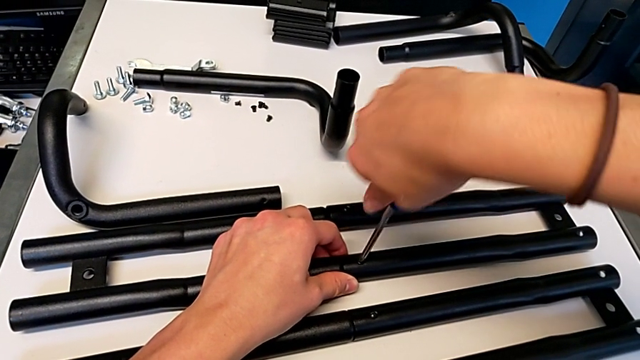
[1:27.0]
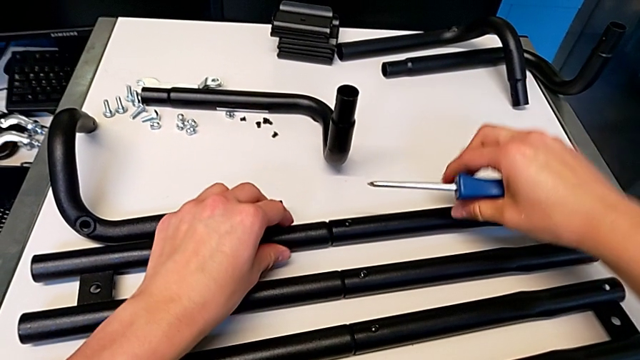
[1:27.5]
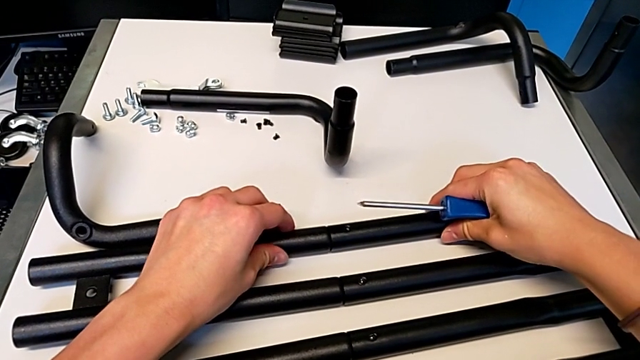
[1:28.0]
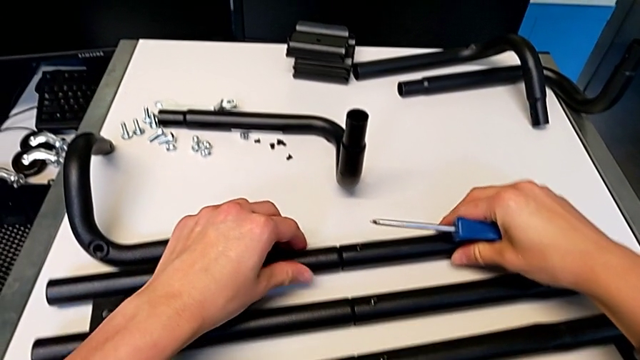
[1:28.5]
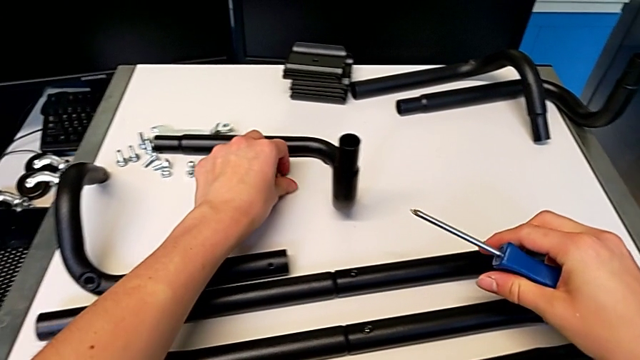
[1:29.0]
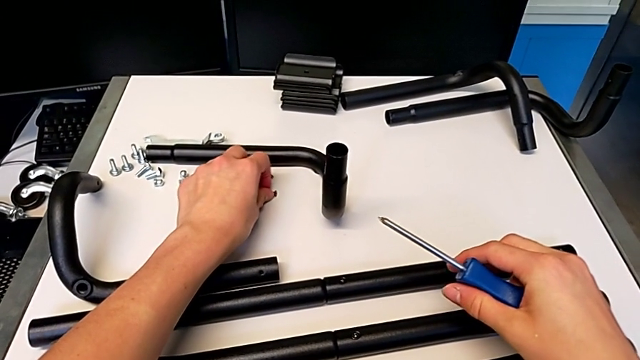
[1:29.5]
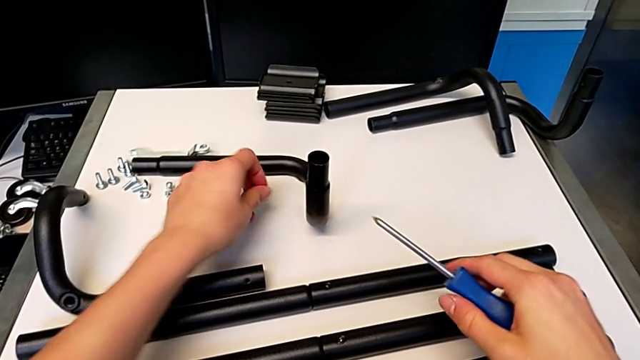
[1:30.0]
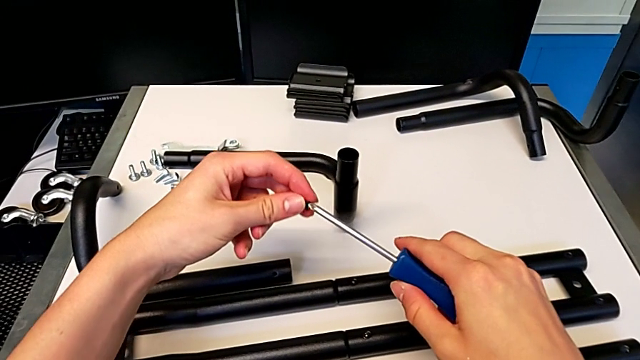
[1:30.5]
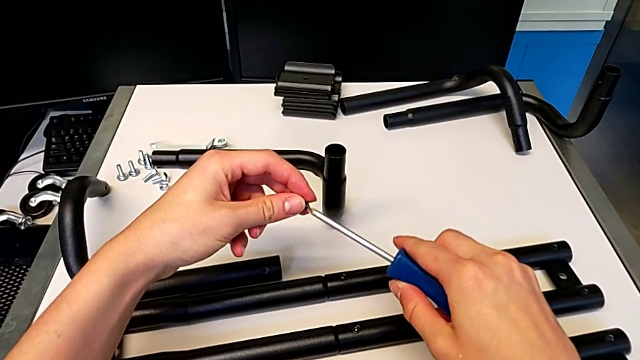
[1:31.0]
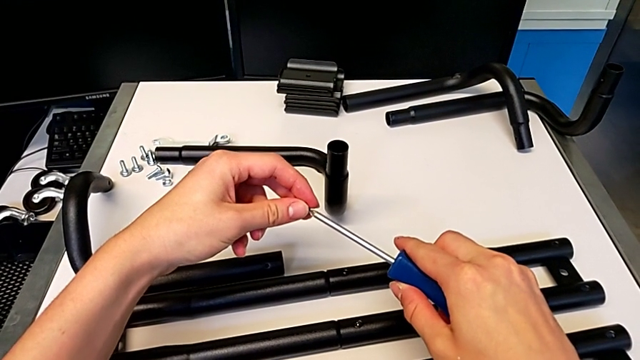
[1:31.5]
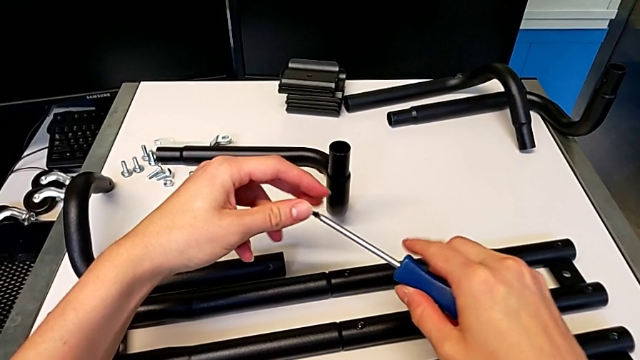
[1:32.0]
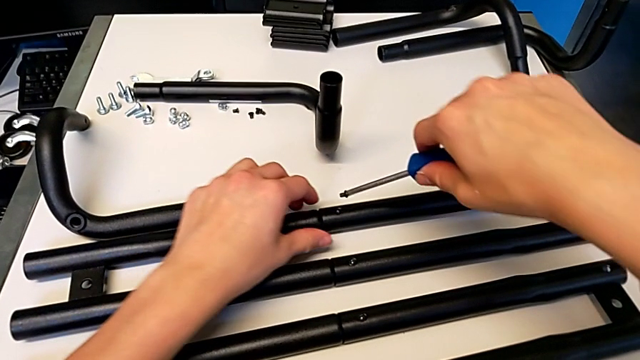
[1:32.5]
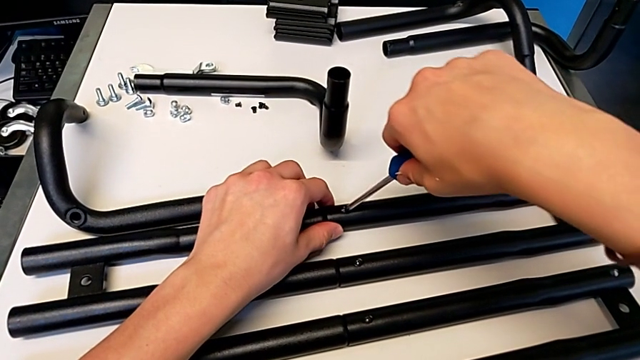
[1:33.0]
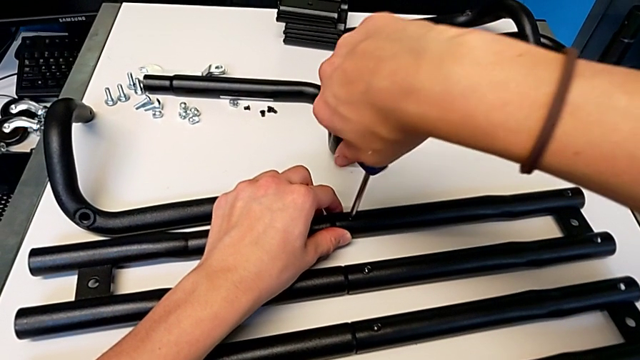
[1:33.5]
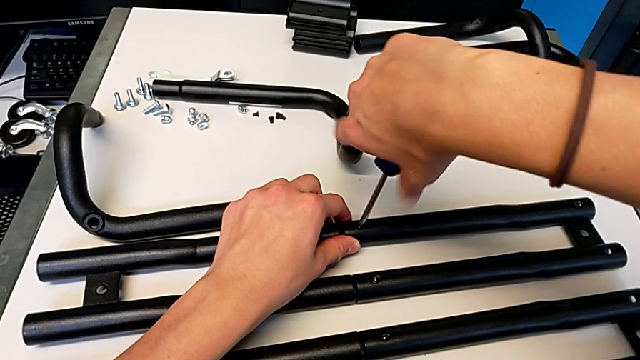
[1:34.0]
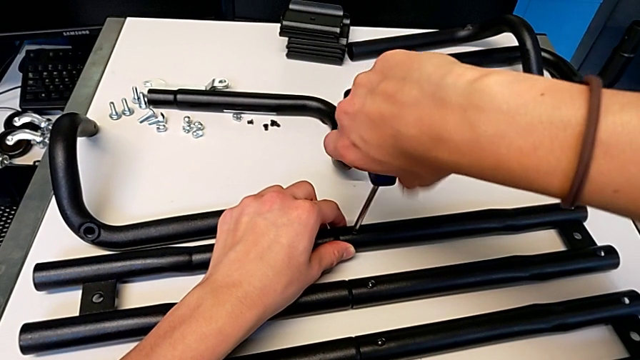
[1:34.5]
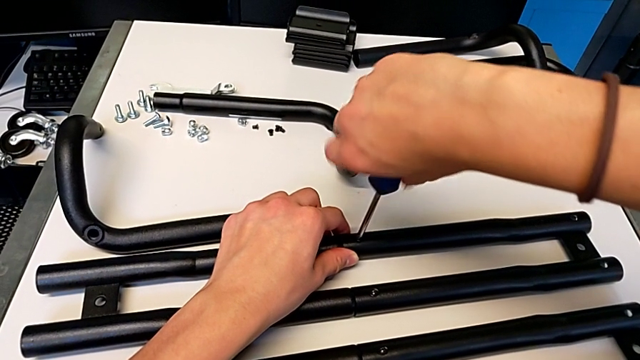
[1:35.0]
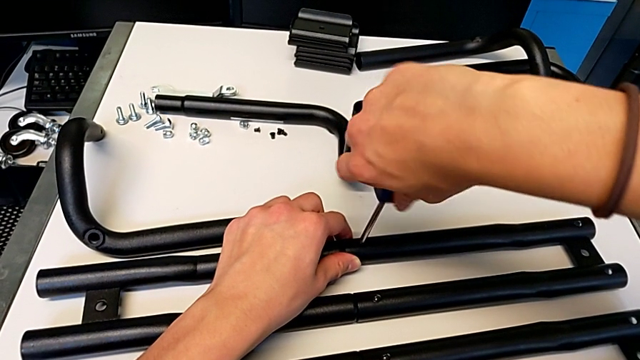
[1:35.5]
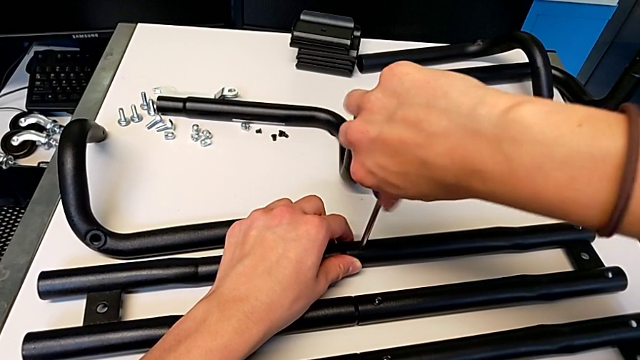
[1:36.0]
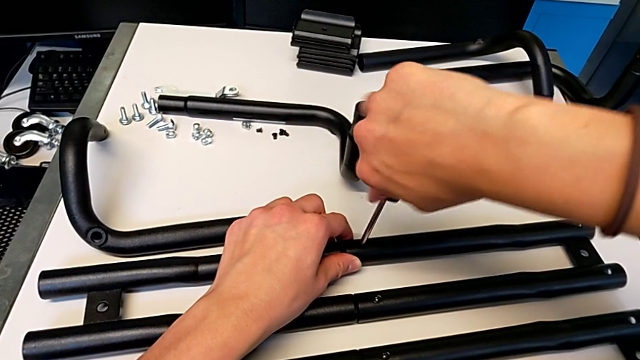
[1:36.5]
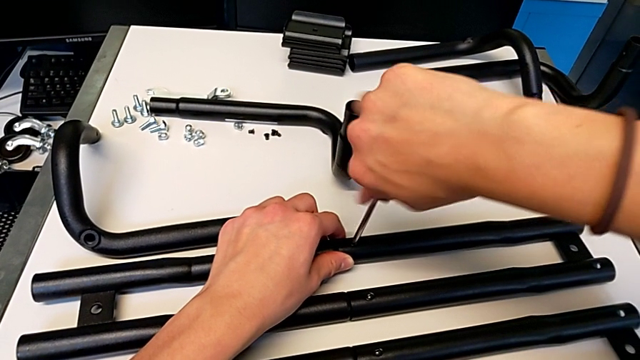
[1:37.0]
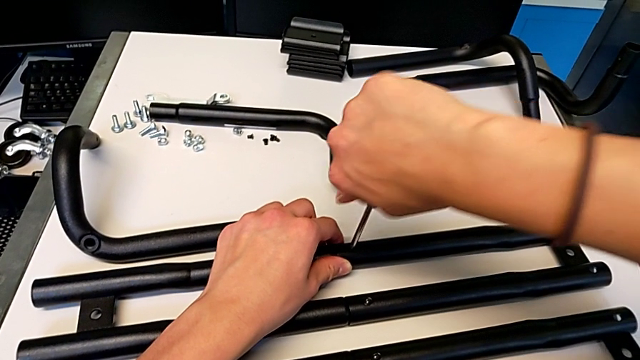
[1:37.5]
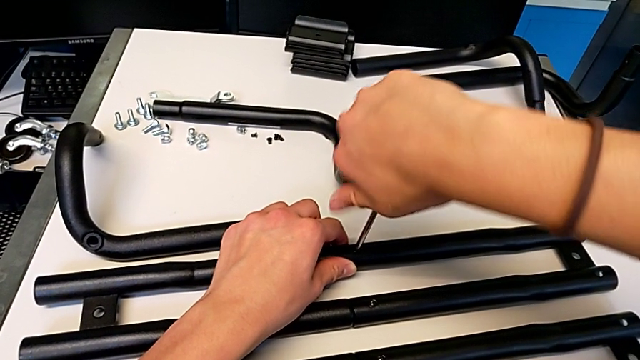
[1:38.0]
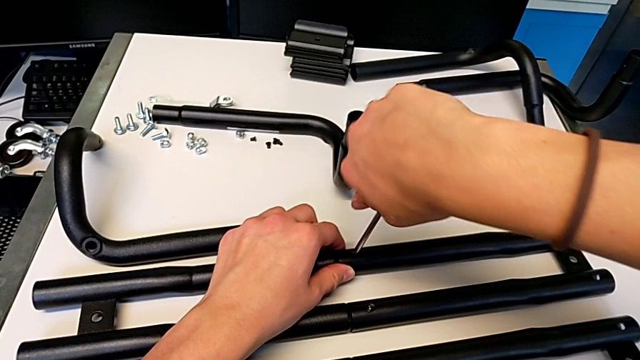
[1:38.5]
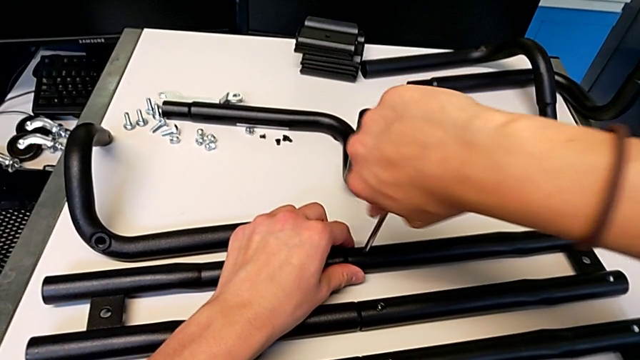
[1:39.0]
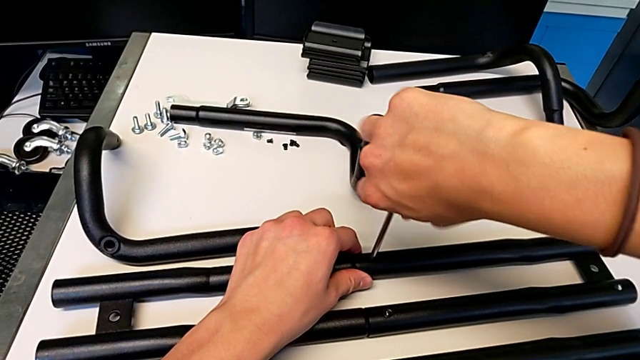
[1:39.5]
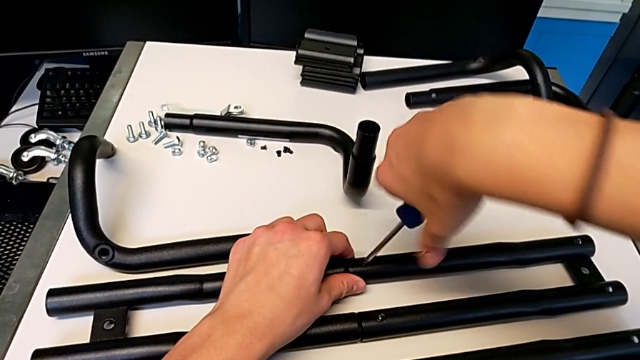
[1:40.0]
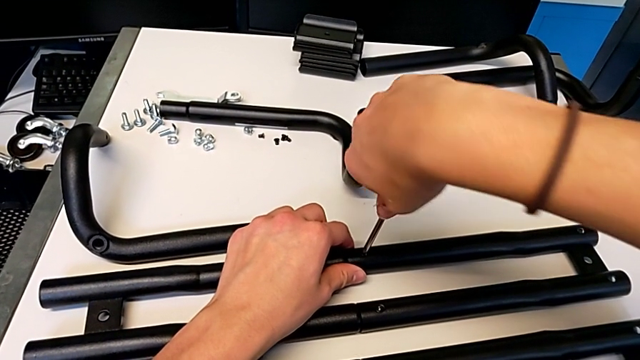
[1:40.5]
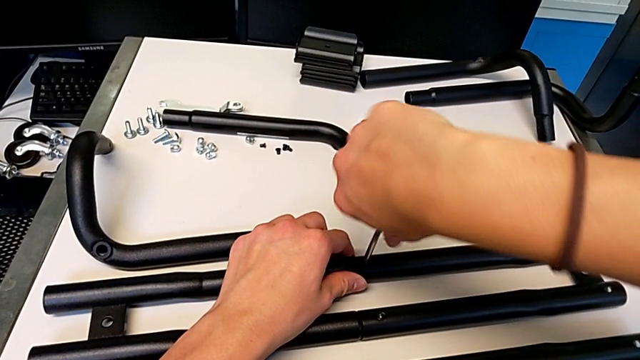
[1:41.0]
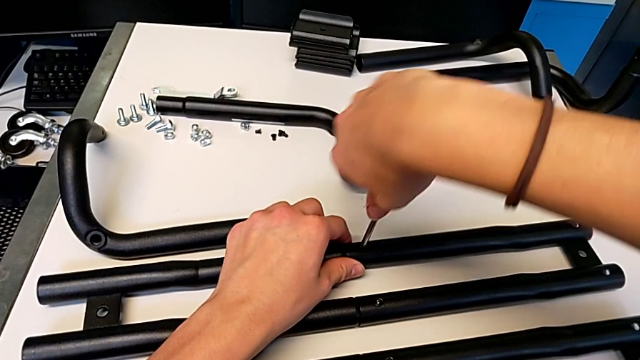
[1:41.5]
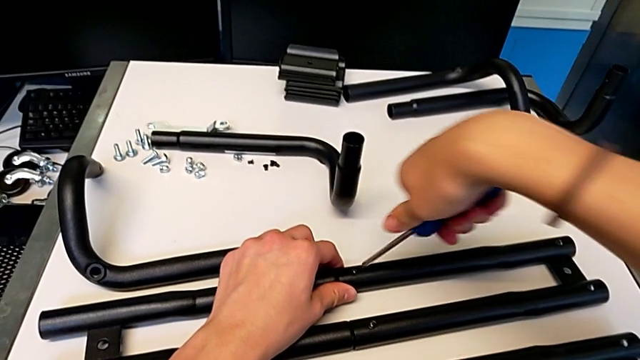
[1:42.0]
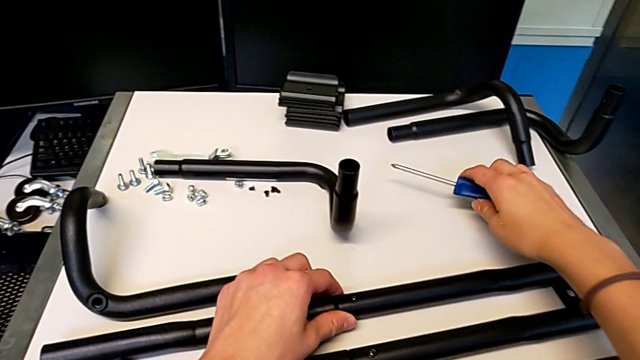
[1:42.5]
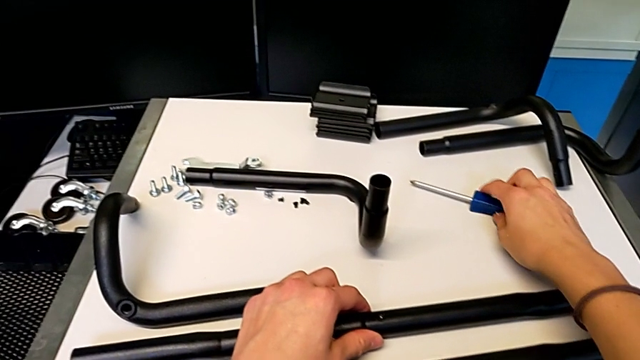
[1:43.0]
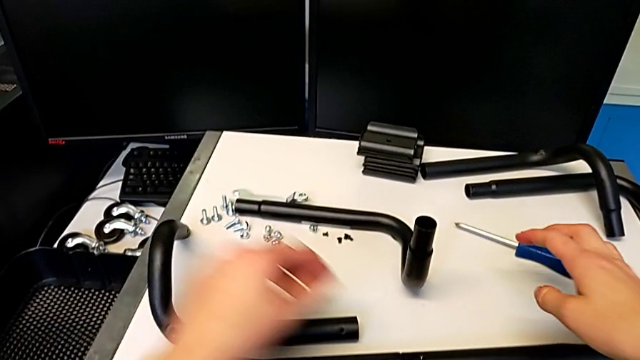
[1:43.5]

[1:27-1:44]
The camera wearer is assembling the second pair of side bars. They align the leg, grab the screw, align it, insert it, screw it and place the screwdriver.

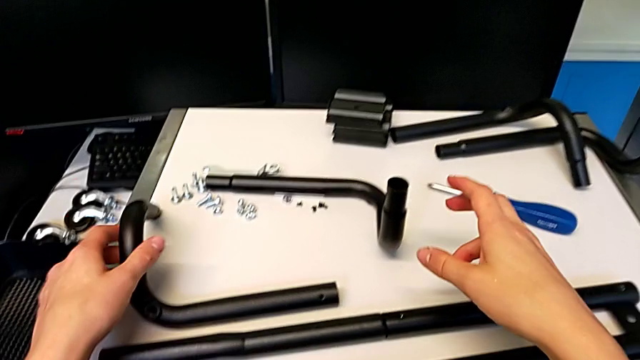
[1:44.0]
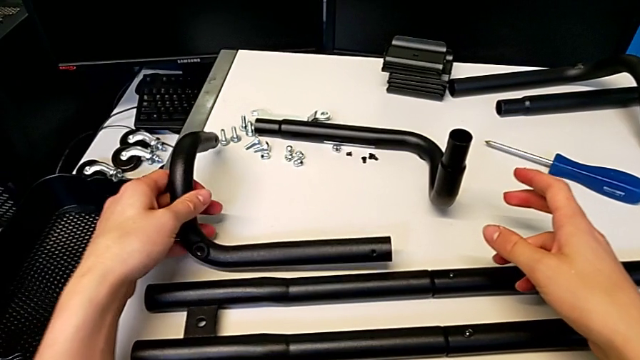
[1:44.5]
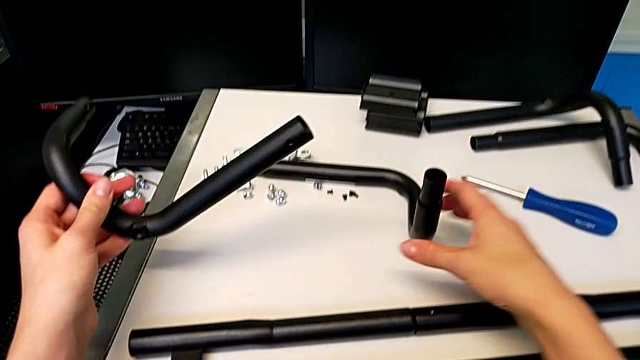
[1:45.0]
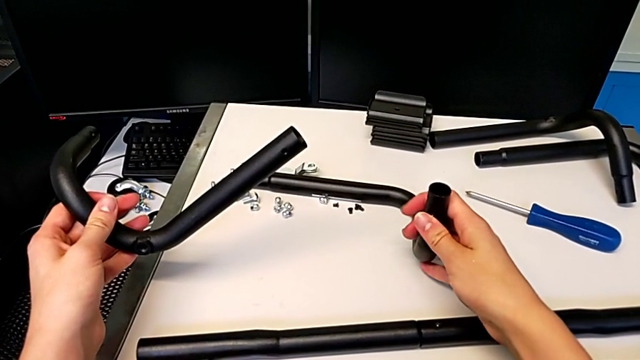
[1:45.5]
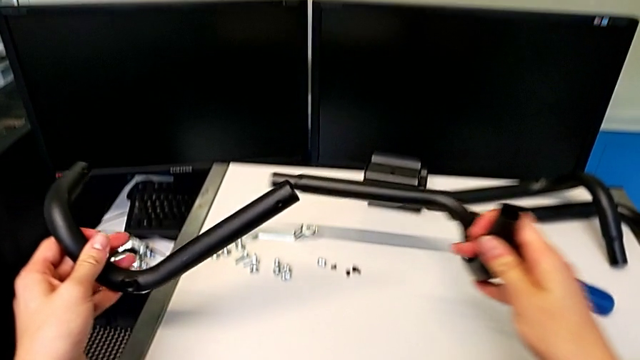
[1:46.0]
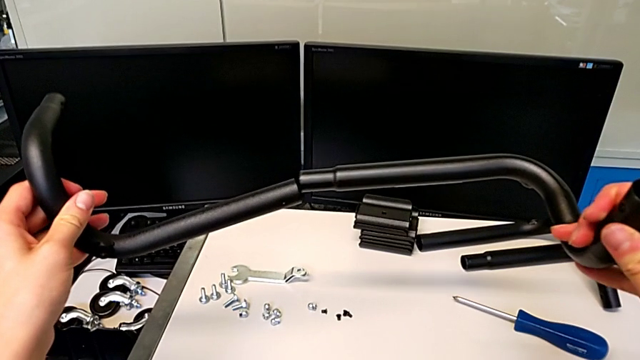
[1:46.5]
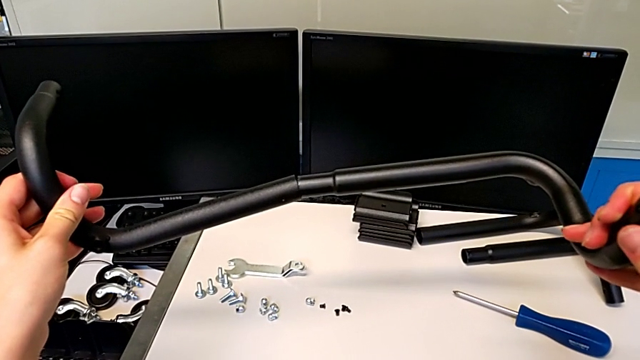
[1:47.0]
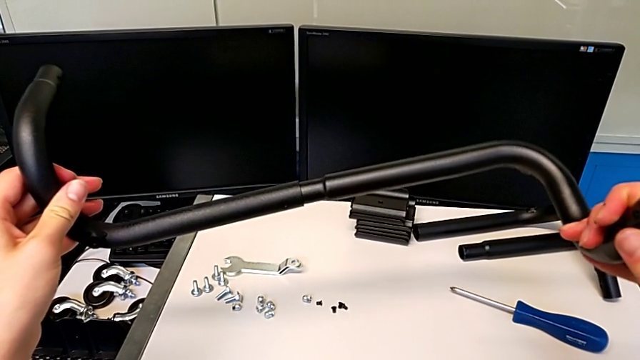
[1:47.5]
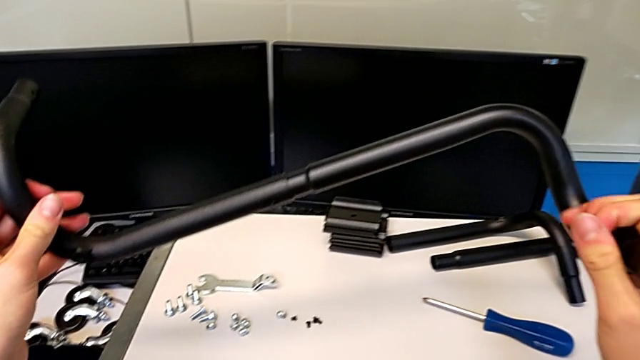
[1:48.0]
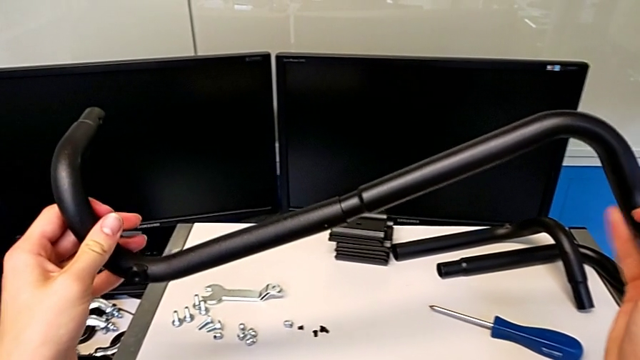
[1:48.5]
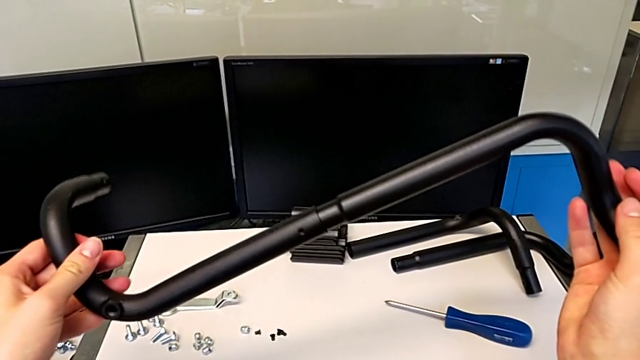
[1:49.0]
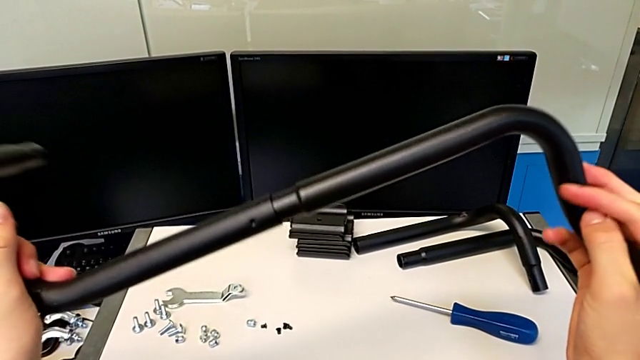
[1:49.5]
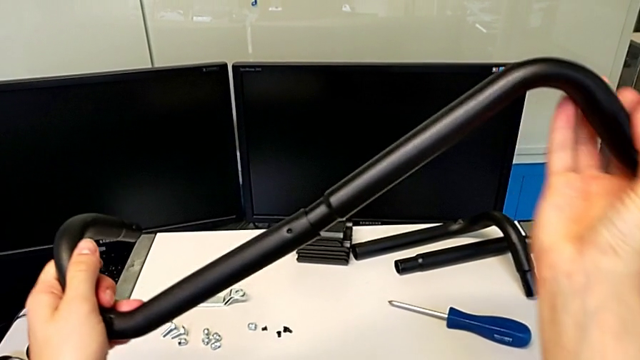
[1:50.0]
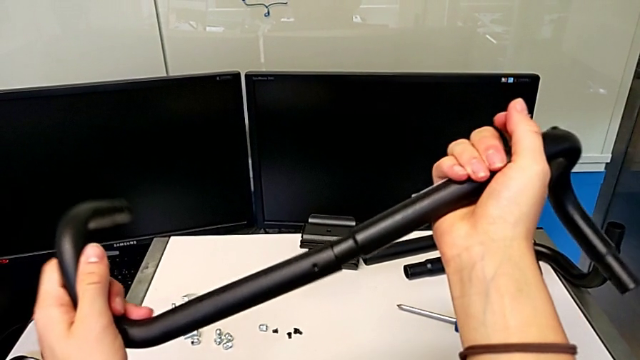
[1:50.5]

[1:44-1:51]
The camera wearer is assembling the first base frame. They grab the leg twice and insert it.
